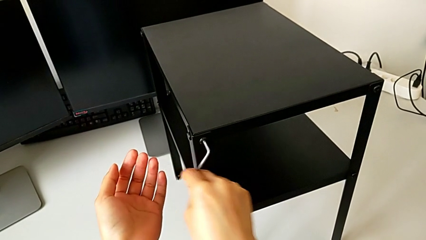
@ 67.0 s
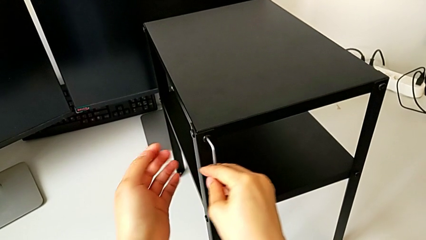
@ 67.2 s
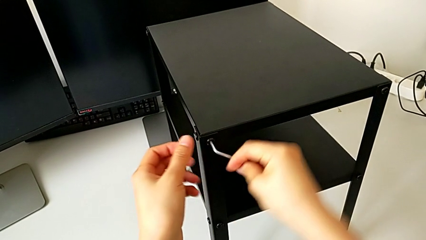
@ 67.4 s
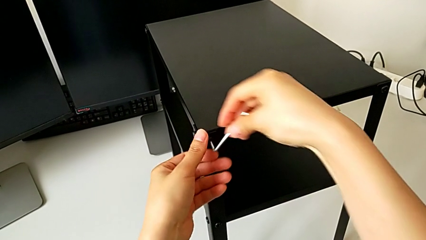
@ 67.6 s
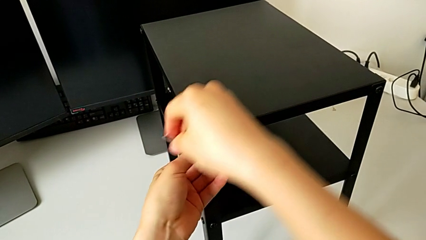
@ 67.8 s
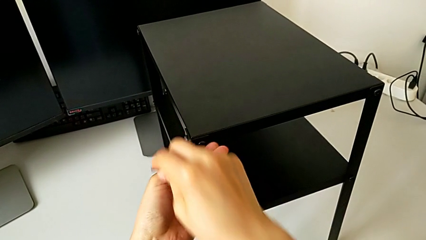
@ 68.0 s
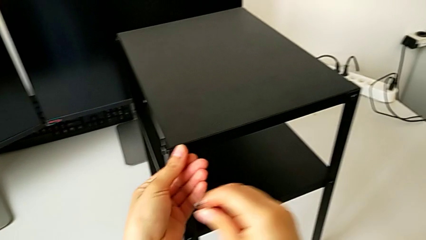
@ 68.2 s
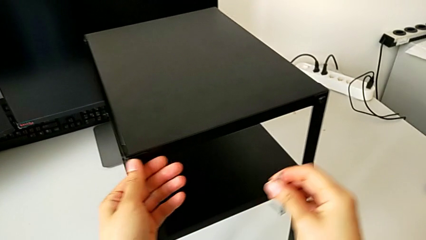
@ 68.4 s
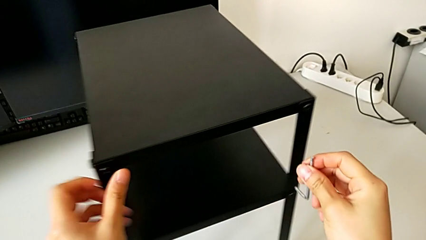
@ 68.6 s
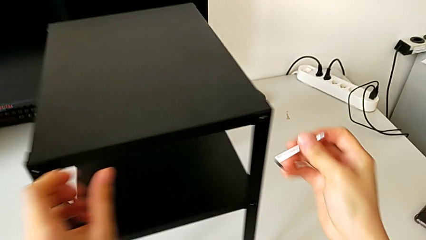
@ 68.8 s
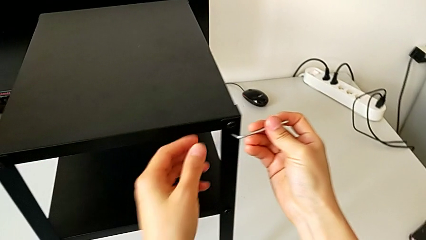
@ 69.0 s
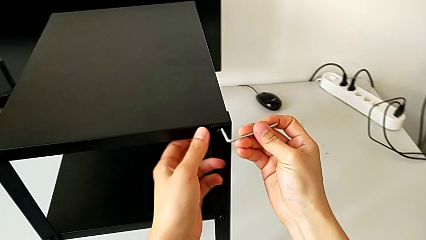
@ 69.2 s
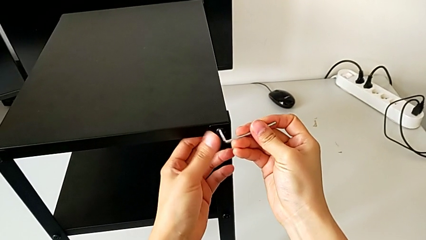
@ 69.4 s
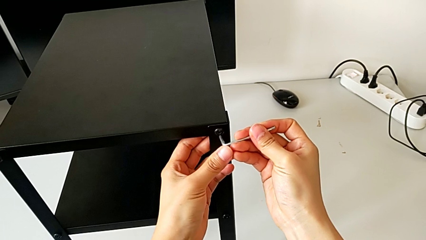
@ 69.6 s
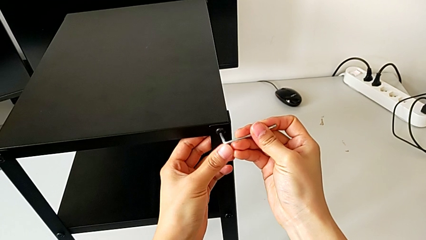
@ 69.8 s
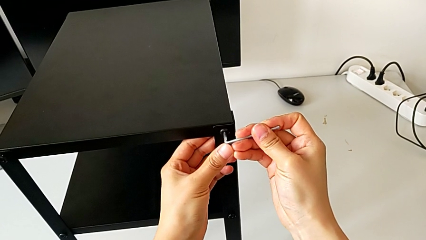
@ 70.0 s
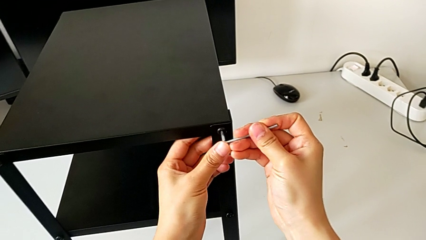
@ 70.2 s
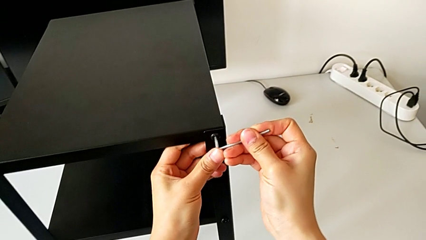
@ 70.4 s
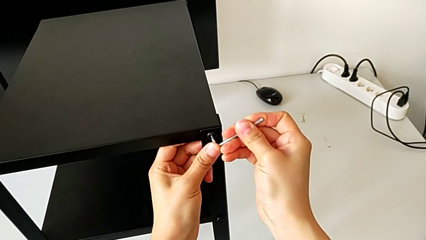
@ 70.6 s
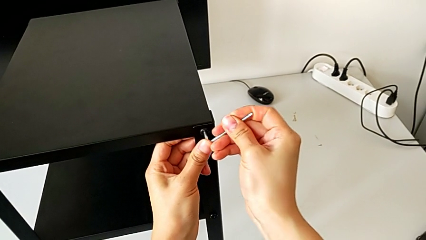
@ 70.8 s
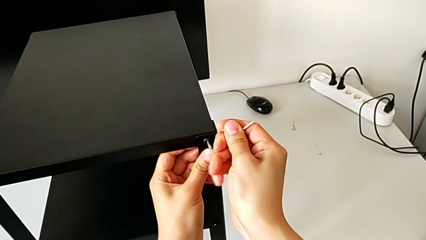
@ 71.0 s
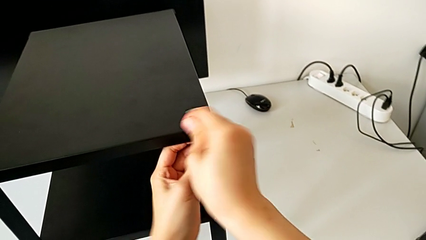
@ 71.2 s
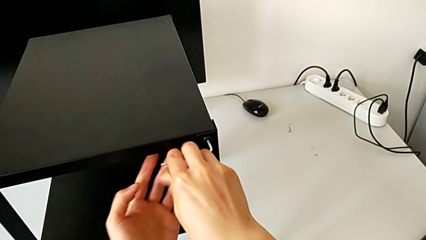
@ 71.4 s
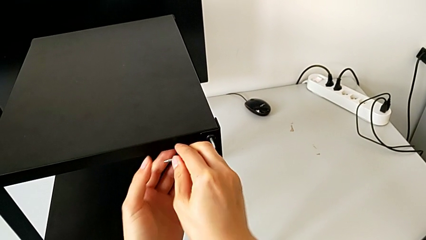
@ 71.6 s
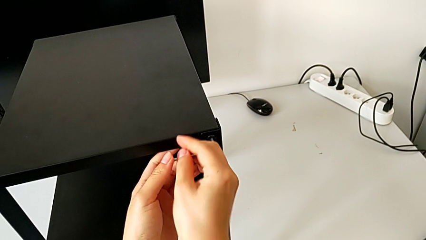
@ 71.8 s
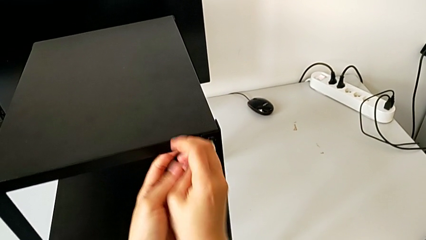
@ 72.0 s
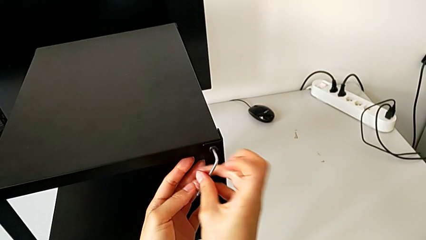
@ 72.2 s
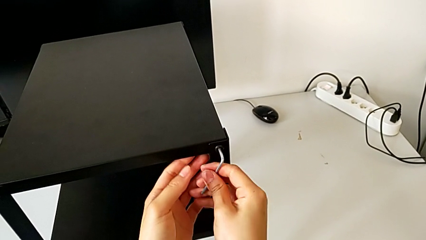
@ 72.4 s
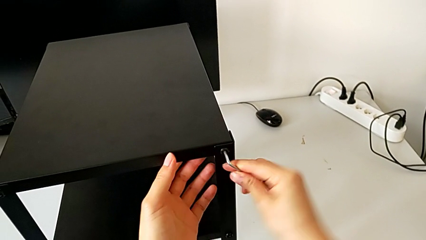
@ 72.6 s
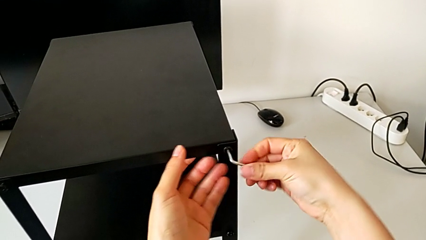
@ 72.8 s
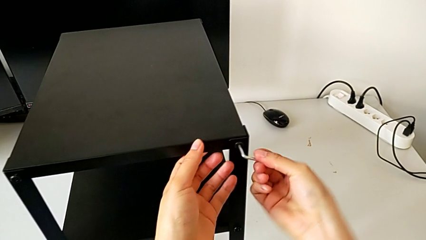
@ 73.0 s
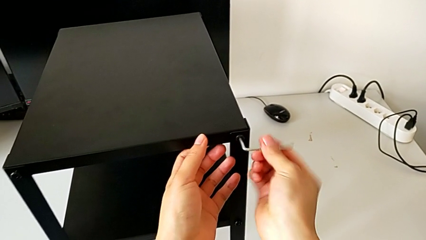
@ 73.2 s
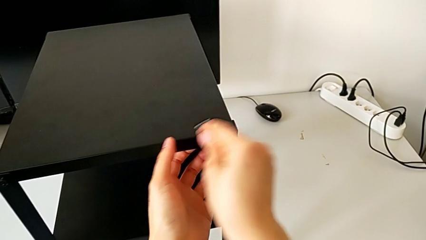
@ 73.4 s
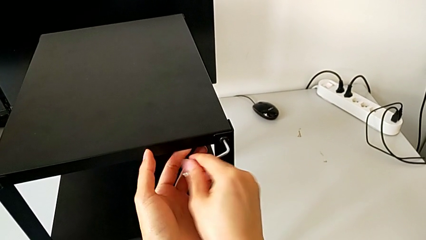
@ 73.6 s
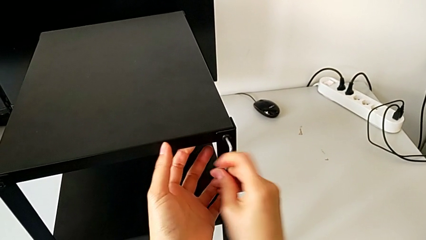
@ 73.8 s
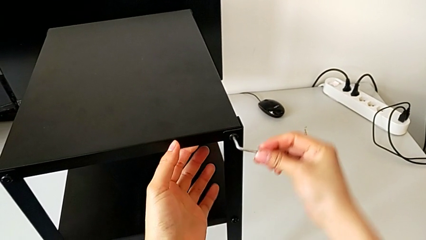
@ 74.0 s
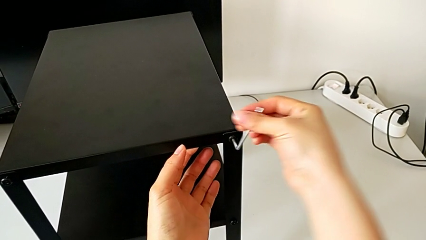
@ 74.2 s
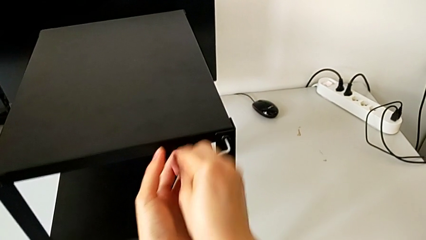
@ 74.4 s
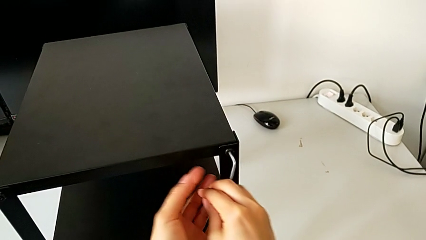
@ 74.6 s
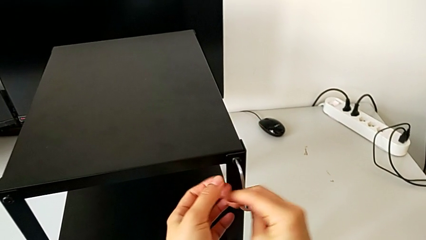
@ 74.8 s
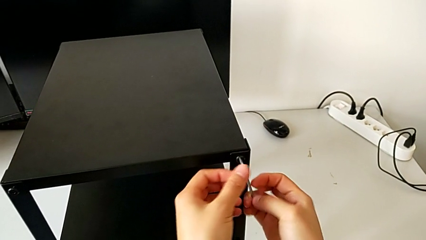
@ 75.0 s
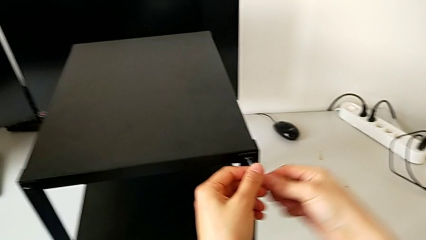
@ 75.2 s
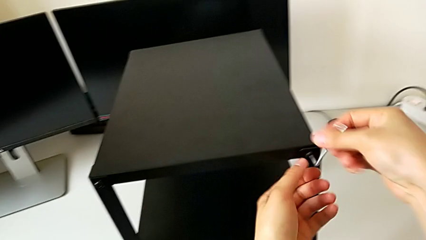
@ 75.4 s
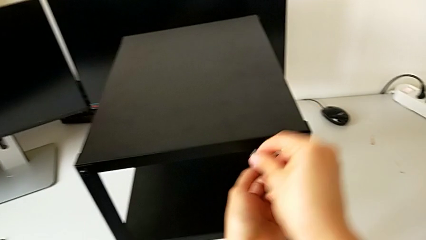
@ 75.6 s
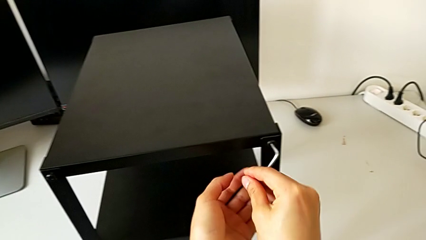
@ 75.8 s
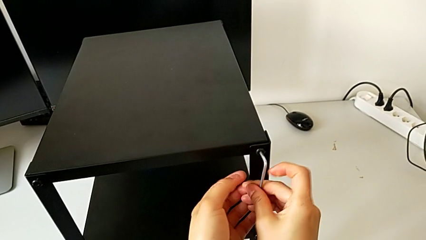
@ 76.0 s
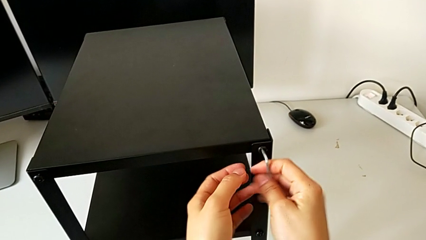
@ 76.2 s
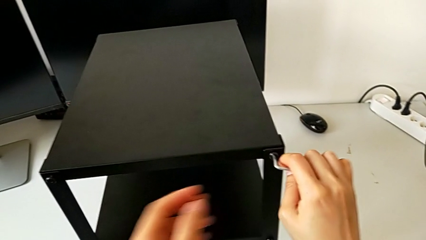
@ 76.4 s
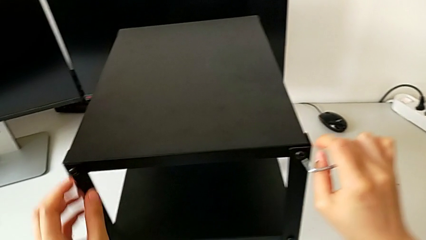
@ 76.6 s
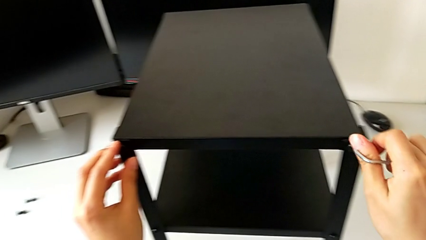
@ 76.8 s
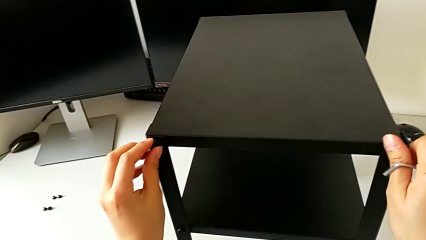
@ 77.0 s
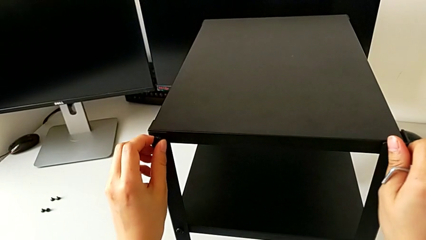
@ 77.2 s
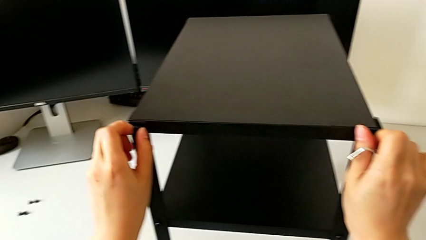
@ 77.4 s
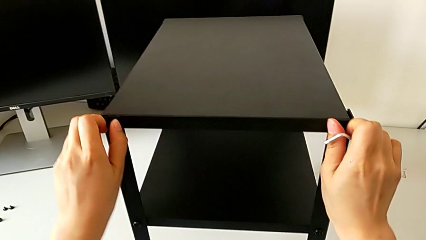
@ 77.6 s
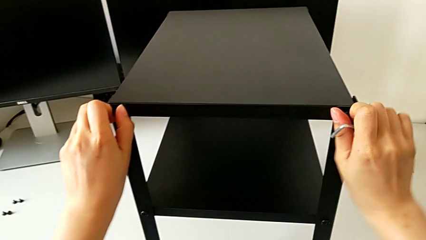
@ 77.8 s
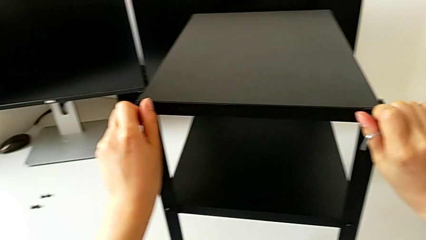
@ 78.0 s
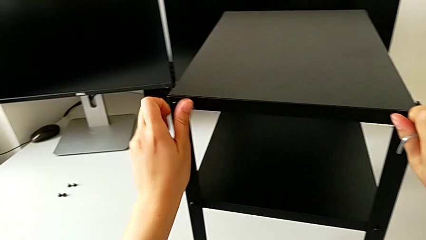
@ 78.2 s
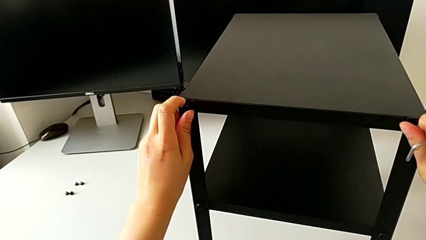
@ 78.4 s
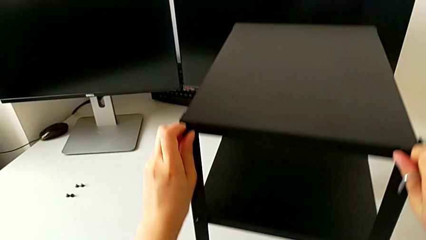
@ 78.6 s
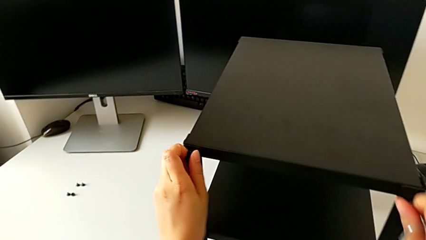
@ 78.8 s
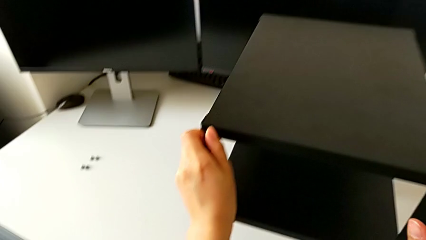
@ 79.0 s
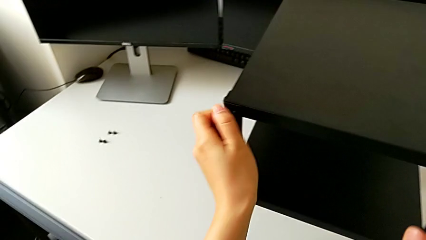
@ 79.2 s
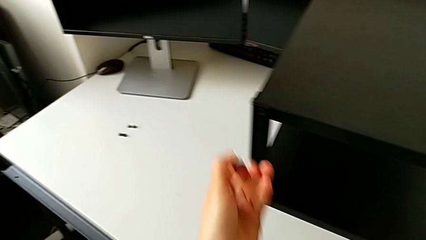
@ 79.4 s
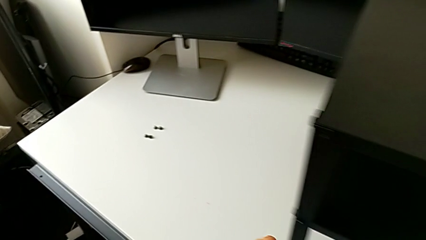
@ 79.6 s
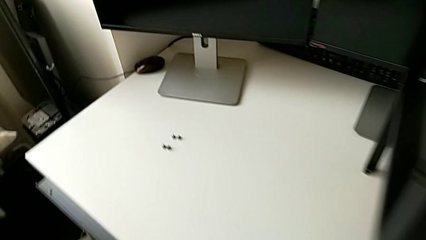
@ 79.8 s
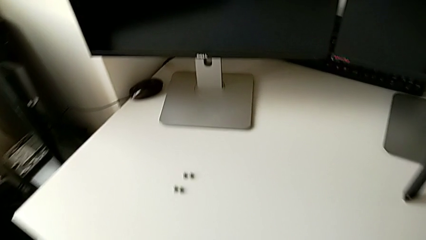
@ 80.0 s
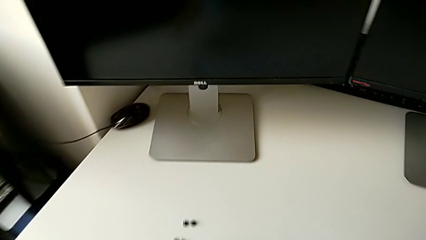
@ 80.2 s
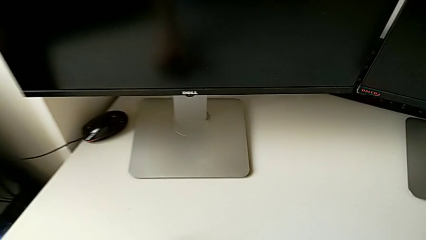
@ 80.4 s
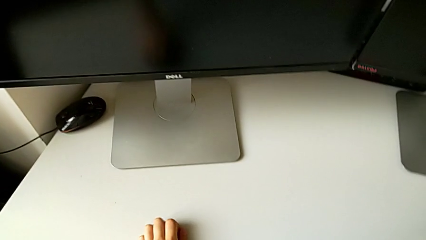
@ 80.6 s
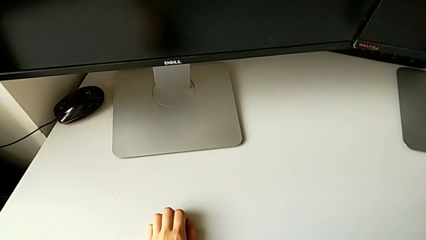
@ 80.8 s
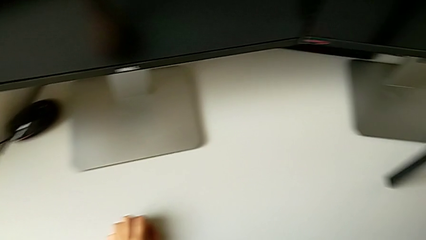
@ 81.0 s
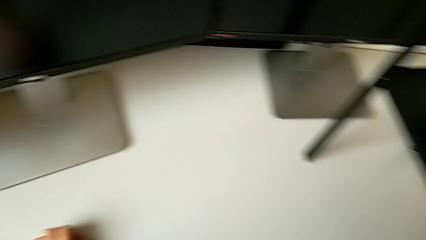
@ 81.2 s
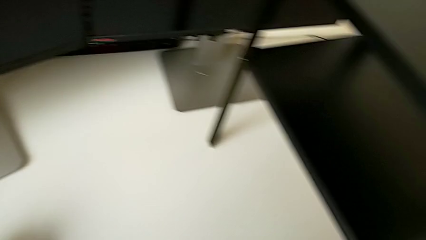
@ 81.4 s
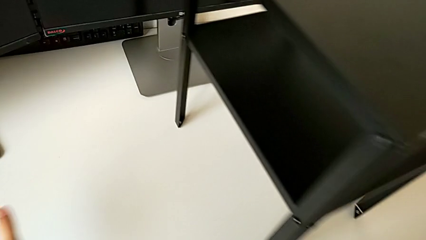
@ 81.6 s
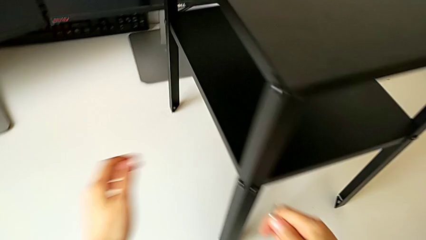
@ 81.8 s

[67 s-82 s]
The camera wearer is unscrewing the hex socket head on the left side of the table. They unscrew the top hex socket head, insert the Allen wrench, unscrew the hex socket head, unscrew the top hex socket head and place the hex socket head.

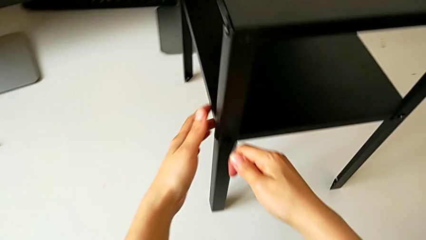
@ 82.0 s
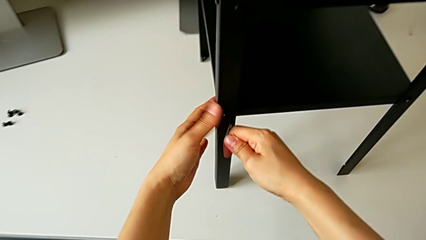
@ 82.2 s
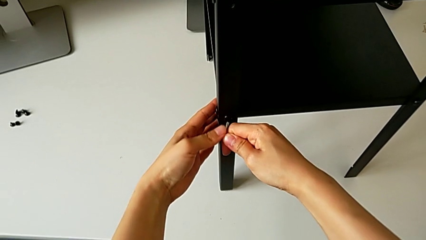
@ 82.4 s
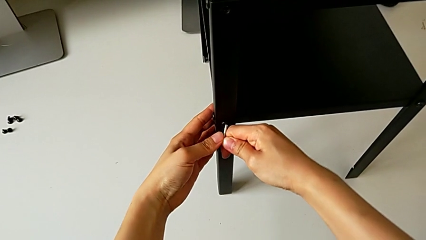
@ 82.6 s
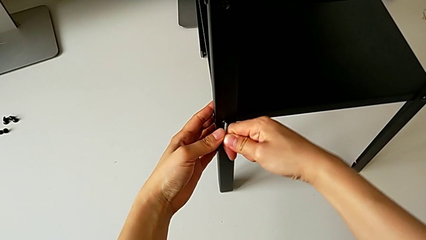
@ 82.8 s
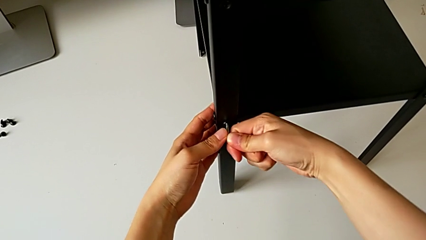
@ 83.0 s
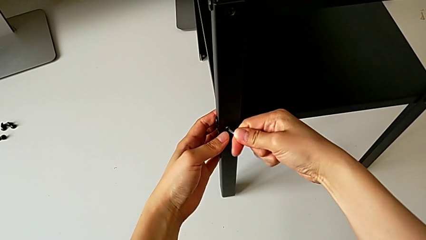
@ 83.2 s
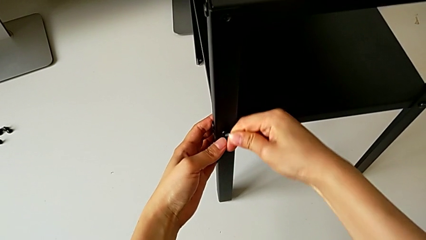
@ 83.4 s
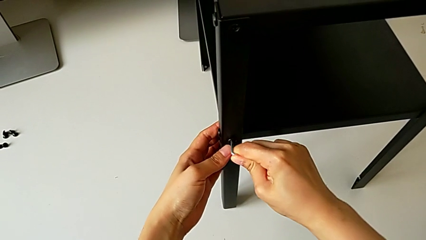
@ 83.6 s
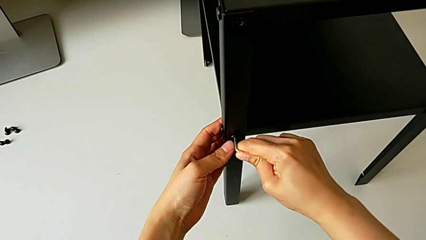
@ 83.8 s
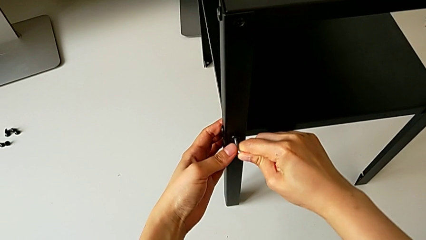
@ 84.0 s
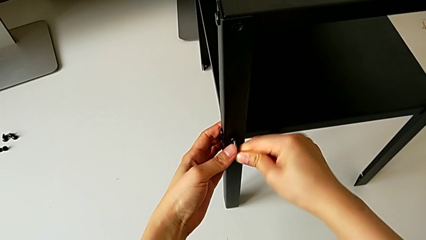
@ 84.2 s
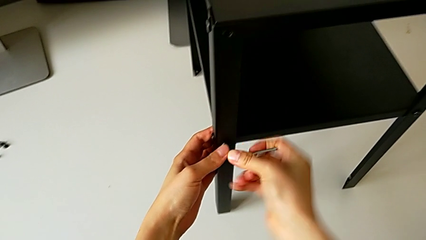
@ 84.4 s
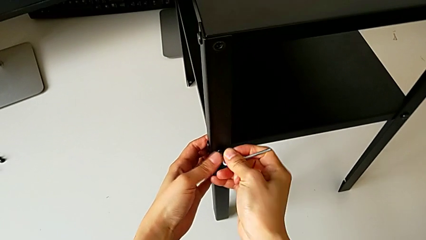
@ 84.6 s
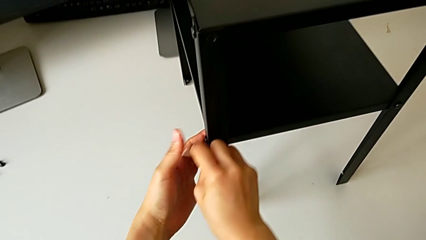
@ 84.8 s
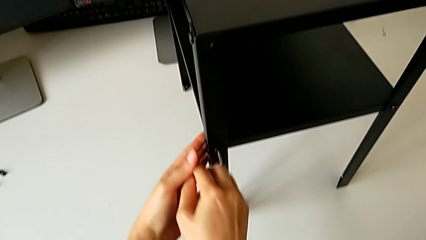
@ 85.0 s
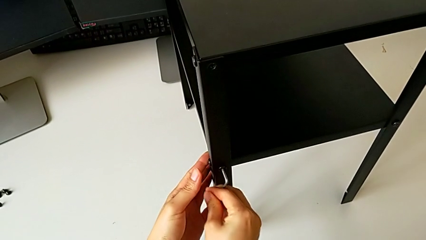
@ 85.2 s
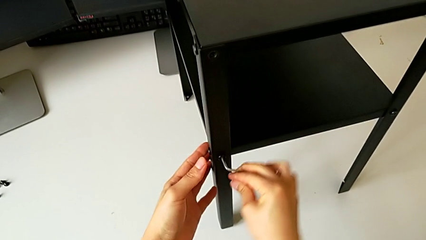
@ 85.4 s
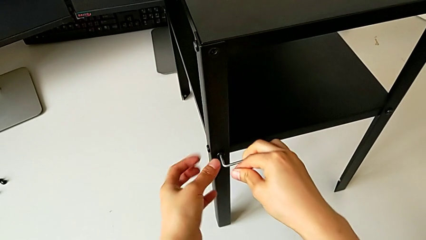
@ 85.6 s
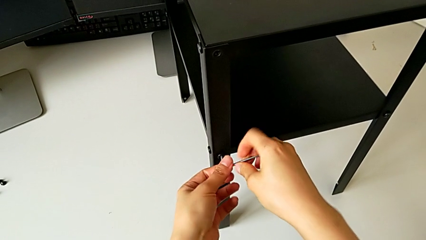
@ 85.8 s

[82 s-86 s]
The camera wearer is disassembling the first leg. They insert the Allen wrench and begin to unscrew the hex socket head.
